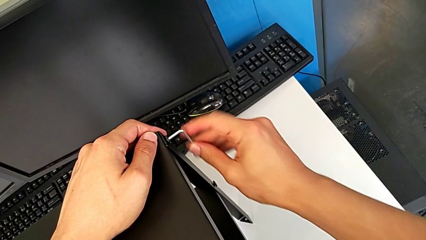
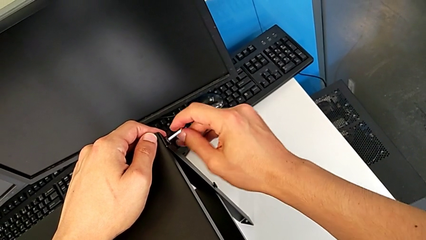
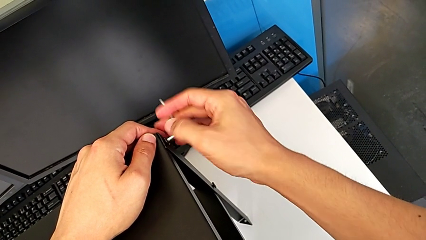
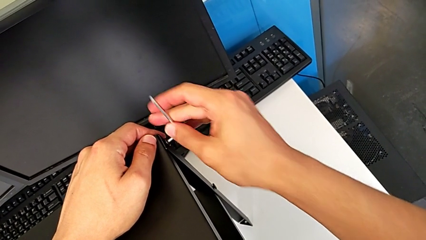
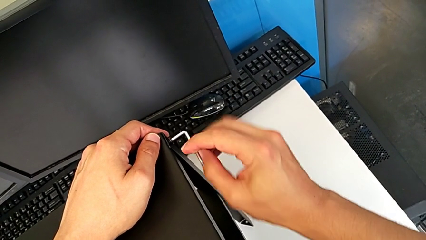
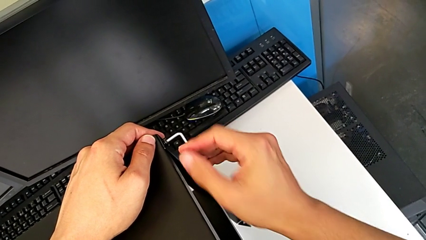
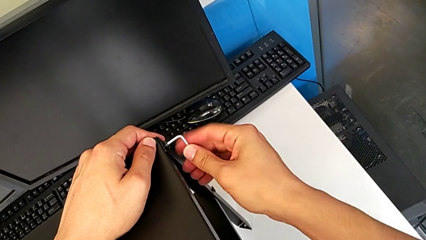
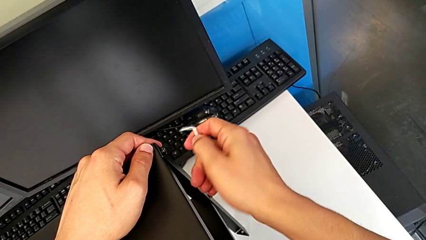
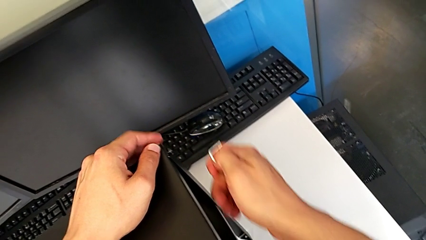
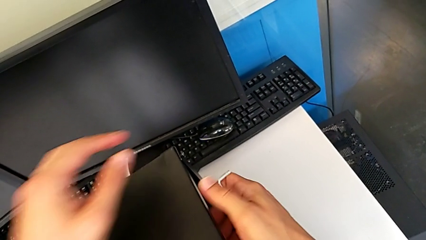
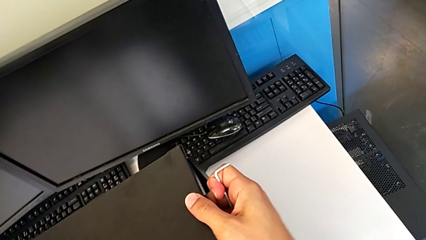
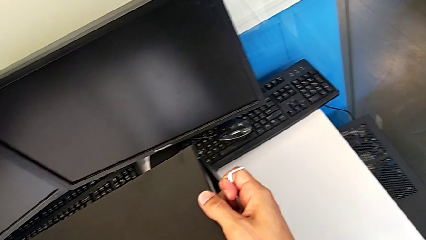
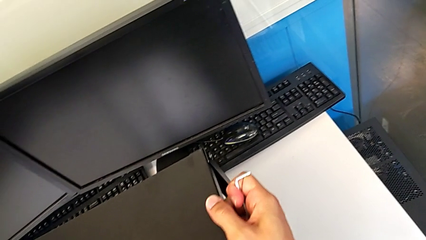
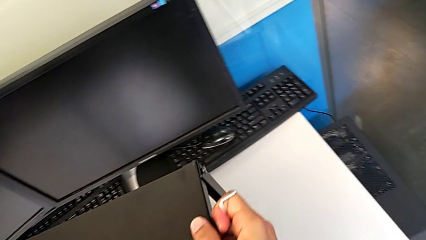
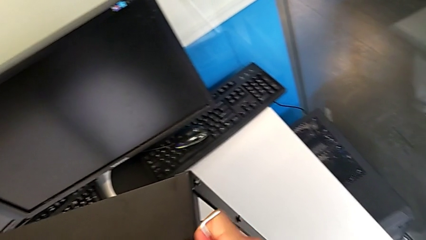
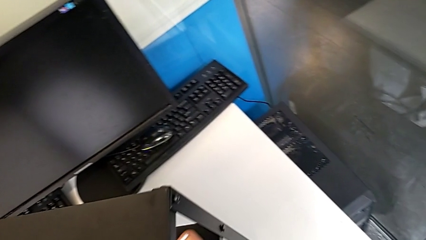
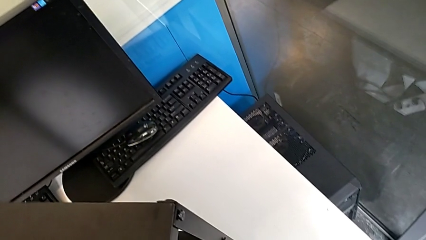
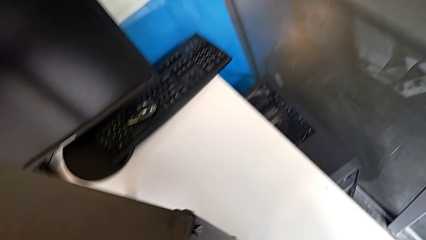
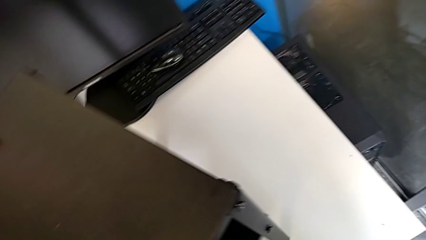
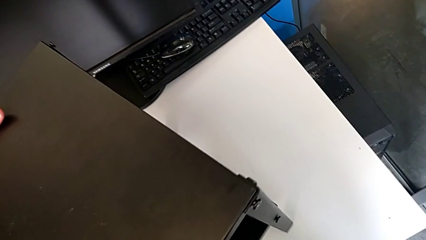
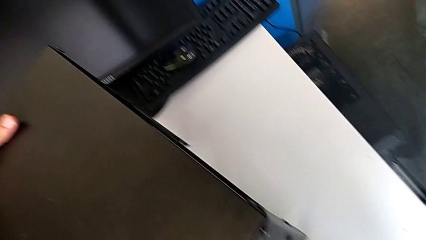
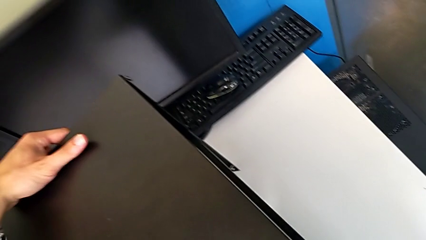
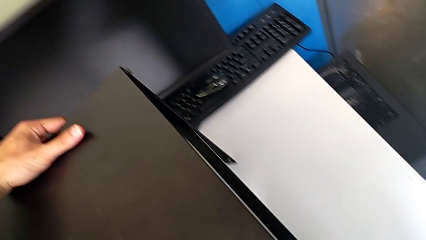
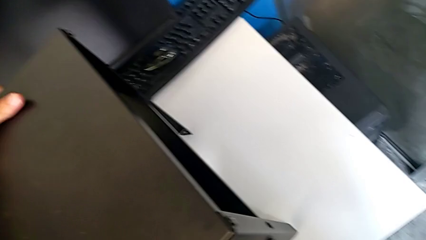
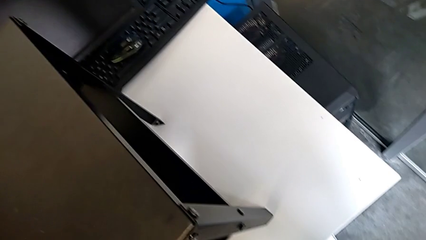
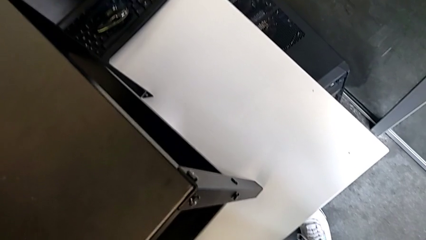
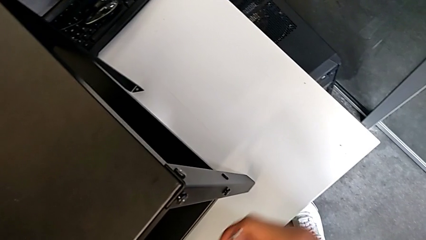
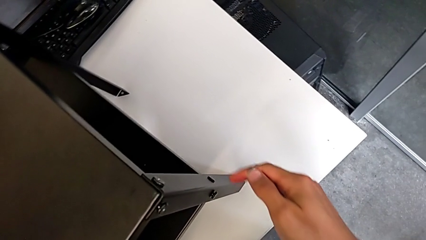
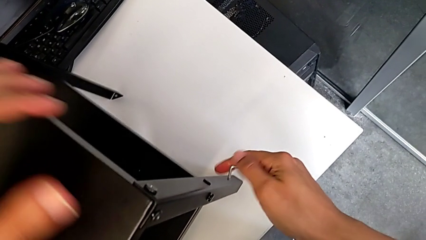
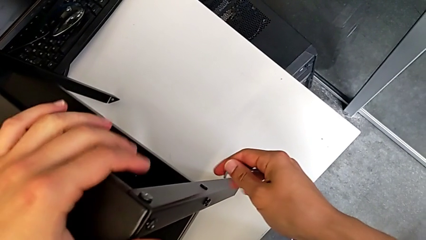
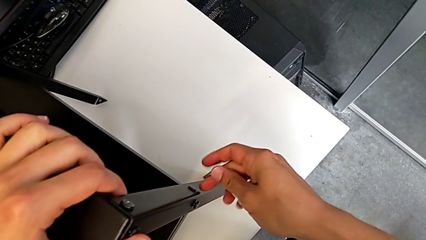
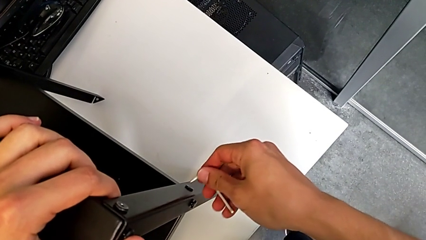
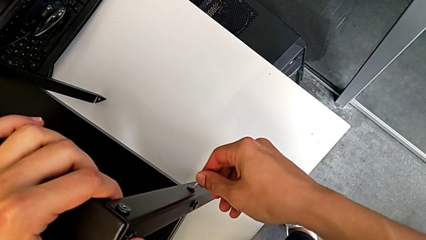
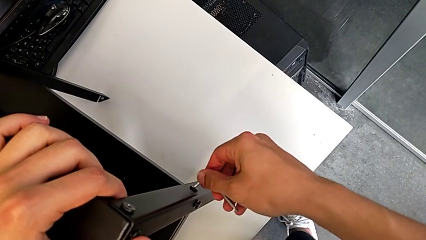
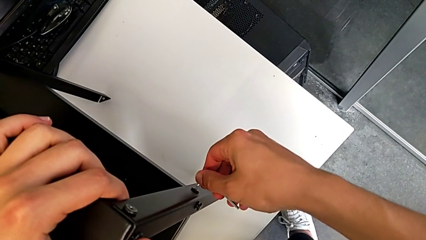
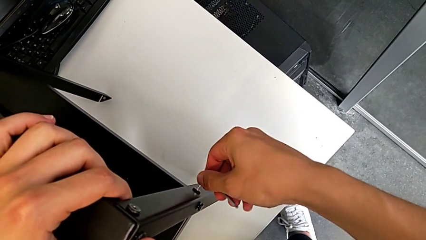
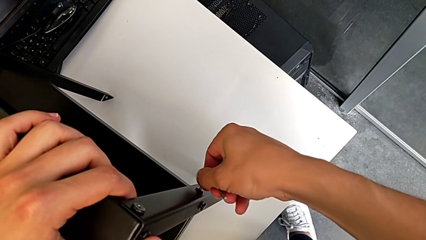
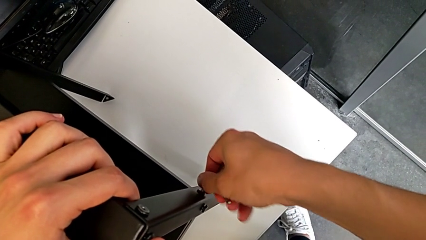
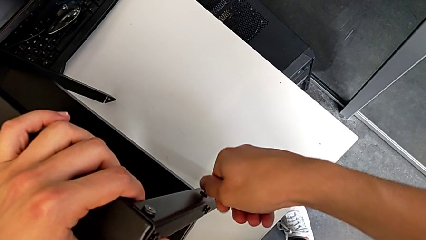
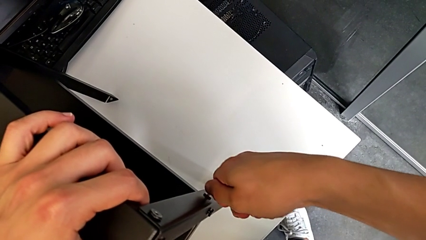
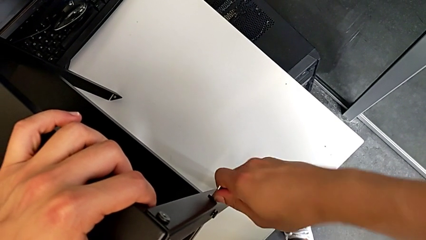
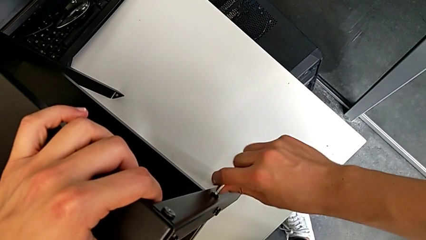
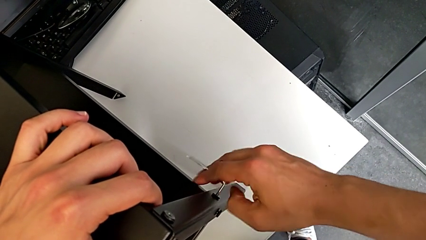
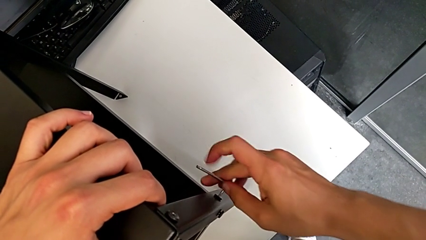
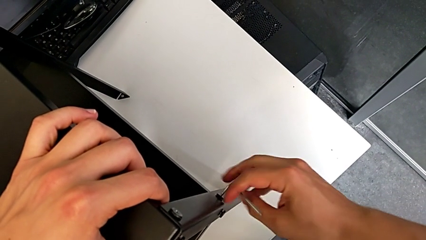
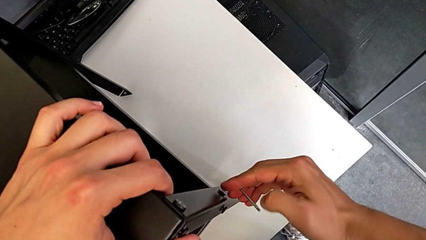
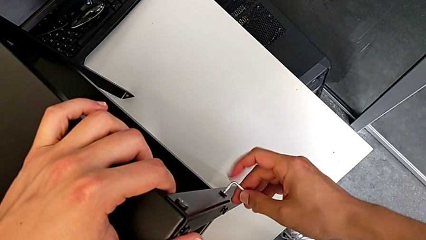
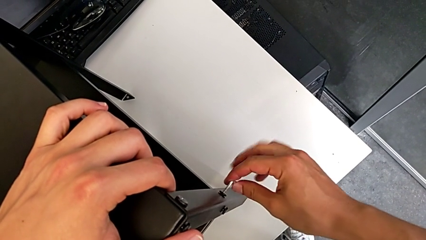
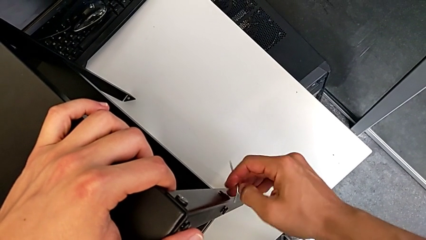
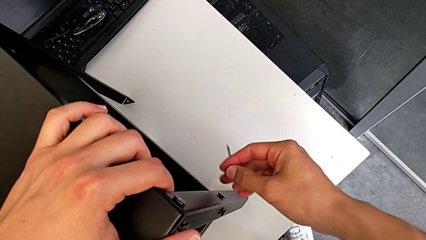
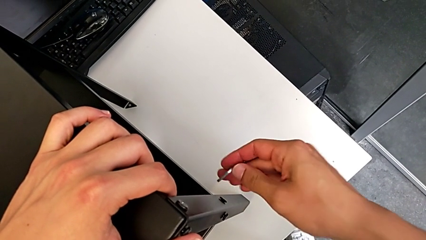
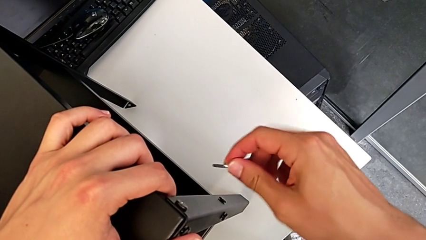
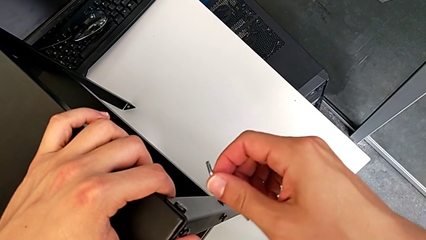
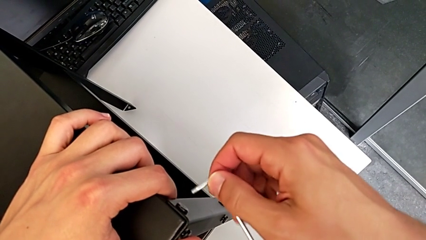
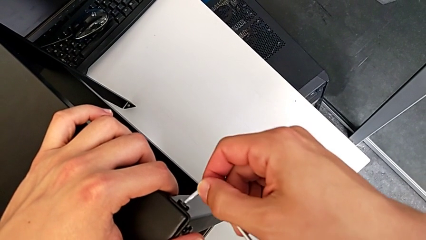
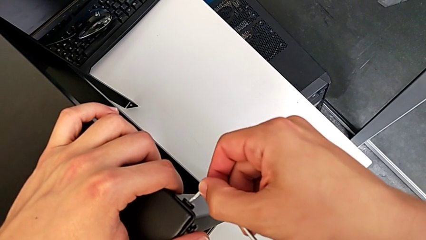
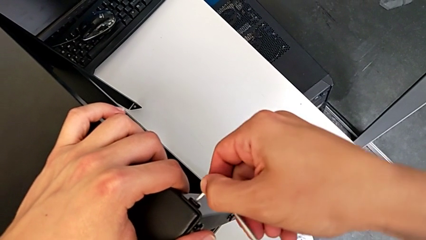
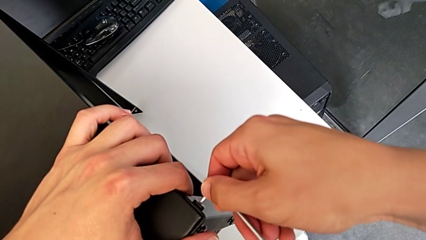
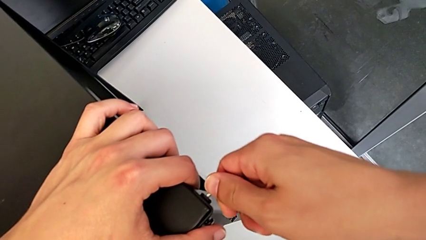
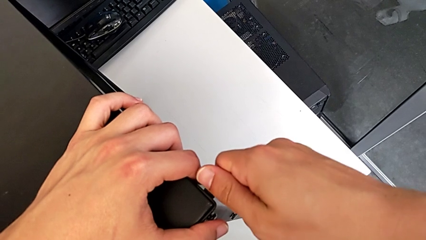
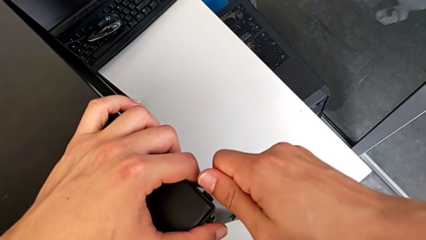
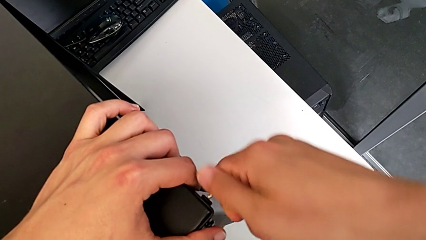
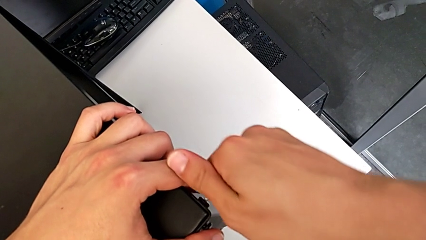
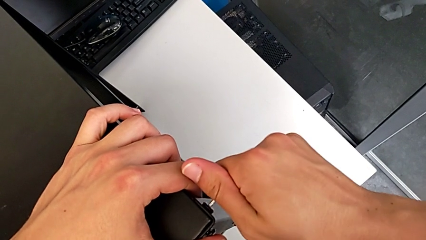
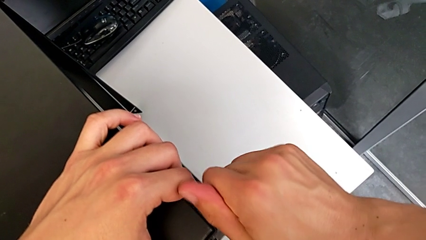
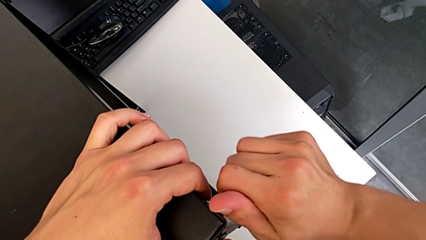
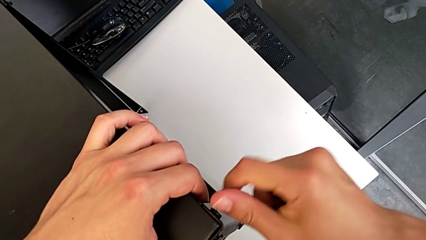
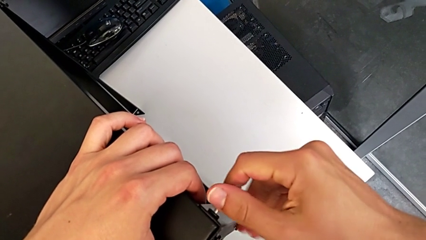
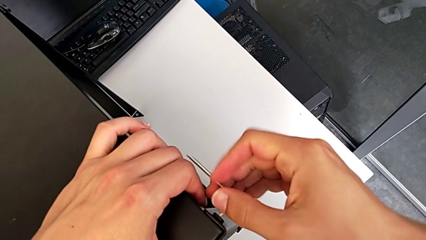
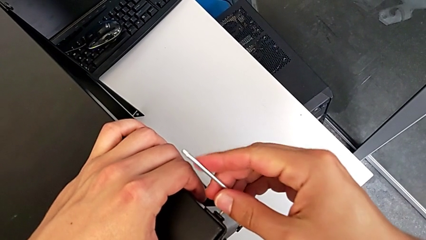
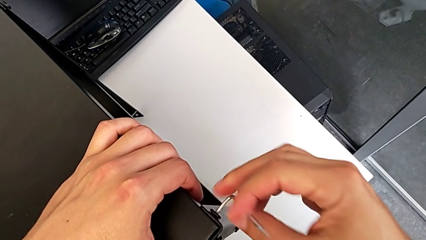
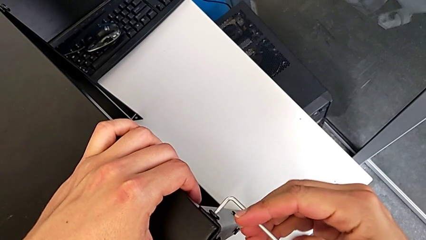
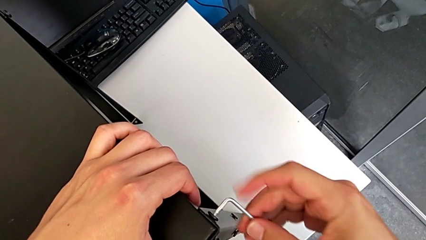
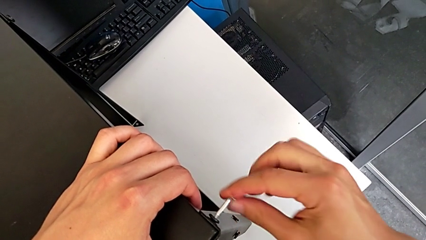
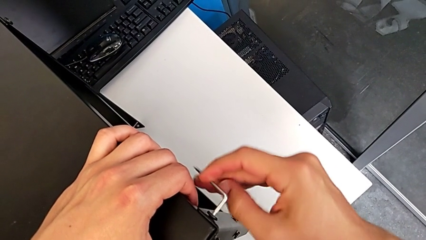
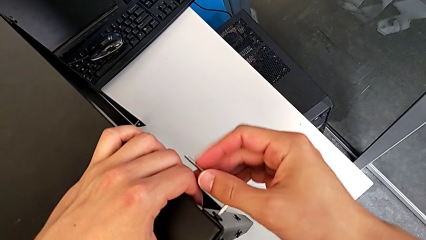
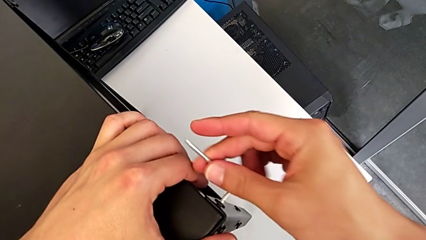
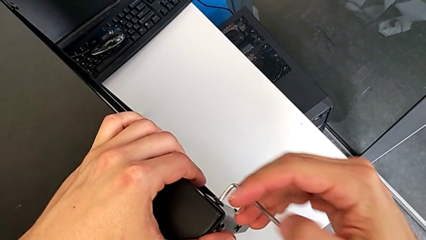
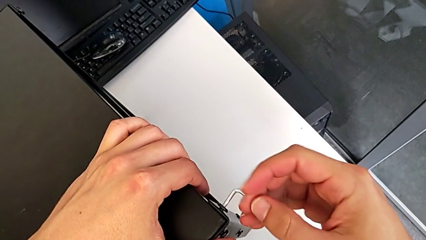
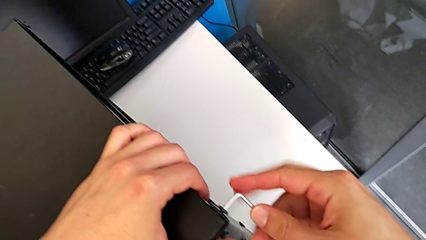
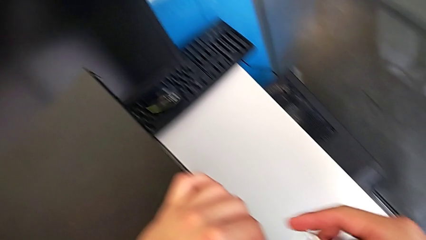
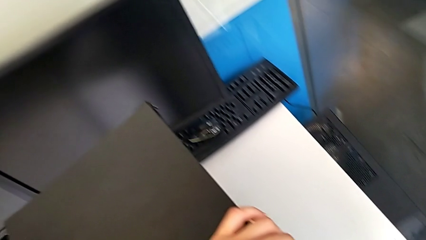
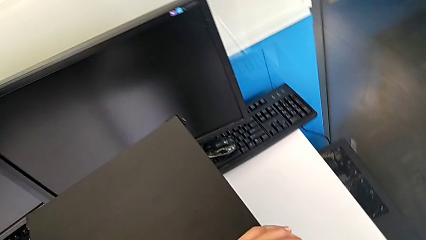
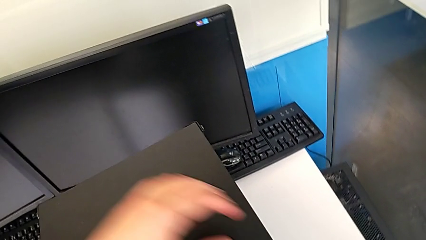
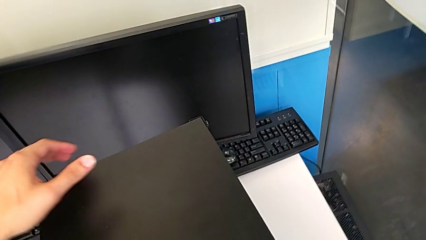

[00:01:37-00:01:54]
The camera wearer is unscrewing the hex socket head of the fourth leg. They withdraw the Allen wrench, rotate the nightstand, insert the Allen wrench, unscrew the hex socket head, withdraw the Allen wrench, insert it, unscrew the hex socket head and withdraw the Allen wrench.
